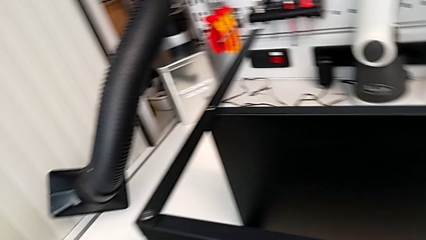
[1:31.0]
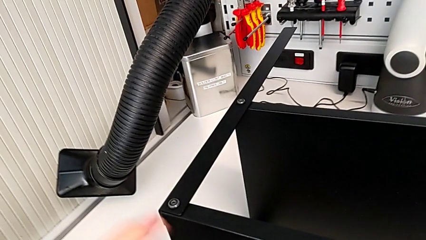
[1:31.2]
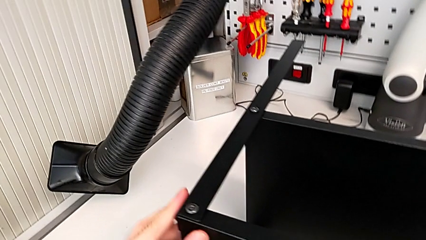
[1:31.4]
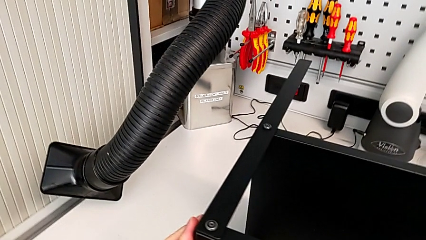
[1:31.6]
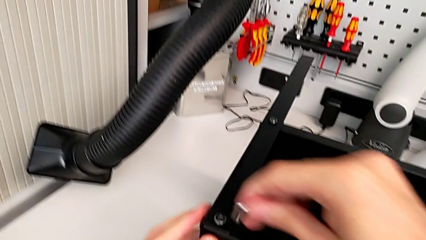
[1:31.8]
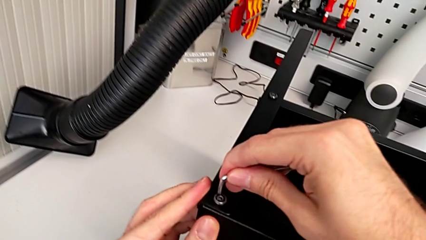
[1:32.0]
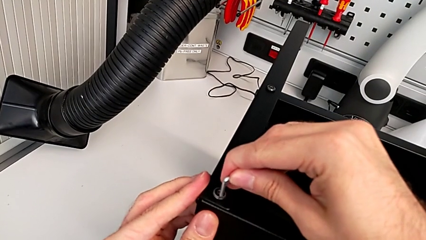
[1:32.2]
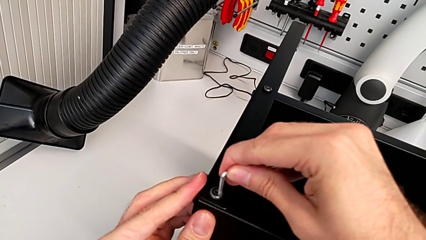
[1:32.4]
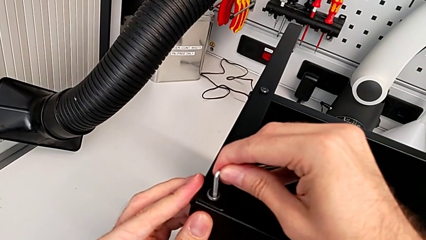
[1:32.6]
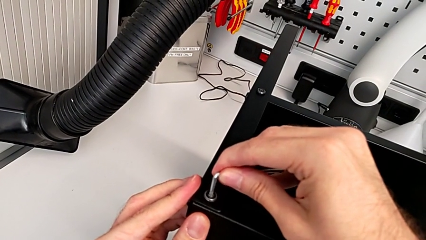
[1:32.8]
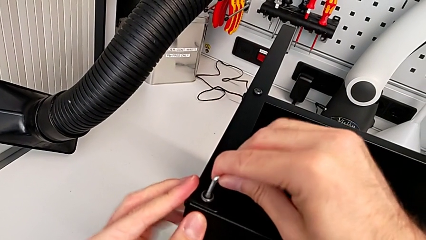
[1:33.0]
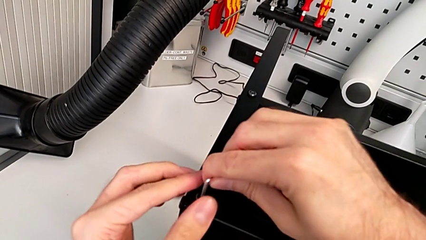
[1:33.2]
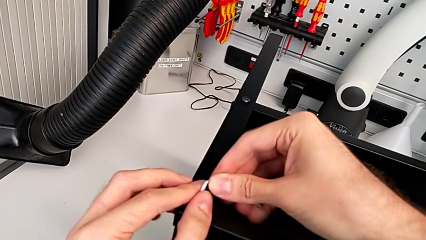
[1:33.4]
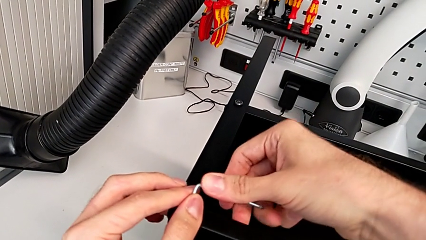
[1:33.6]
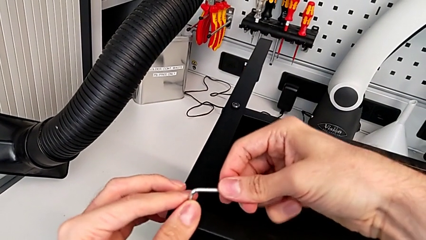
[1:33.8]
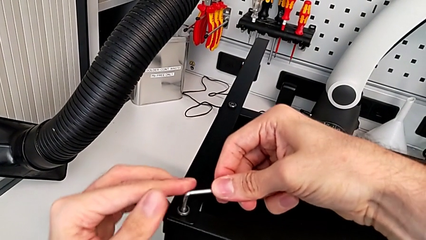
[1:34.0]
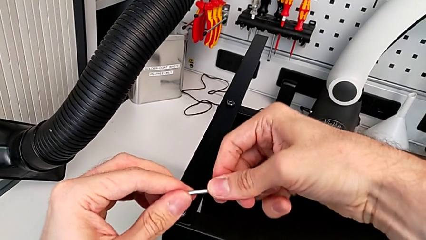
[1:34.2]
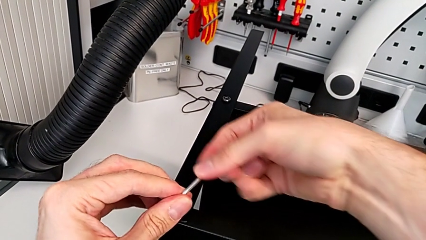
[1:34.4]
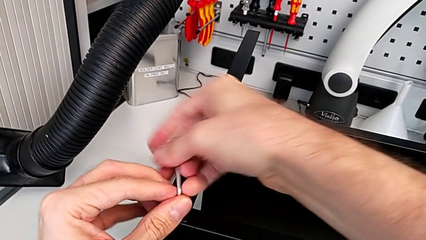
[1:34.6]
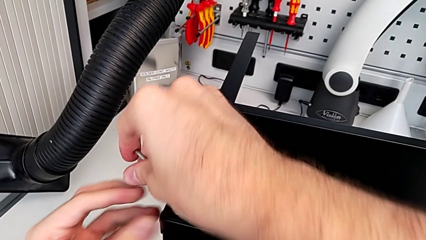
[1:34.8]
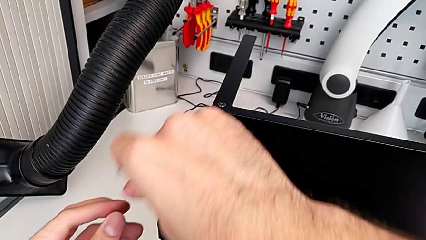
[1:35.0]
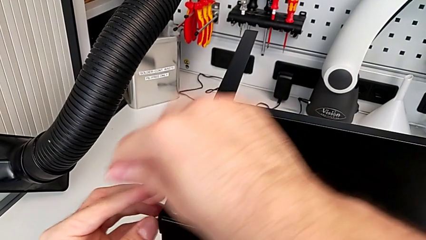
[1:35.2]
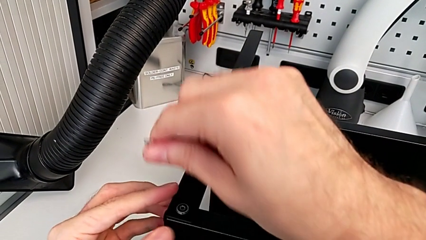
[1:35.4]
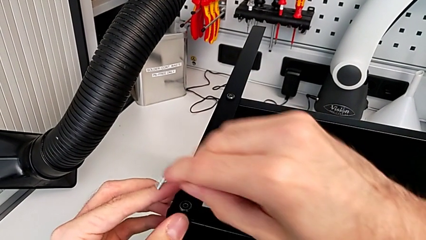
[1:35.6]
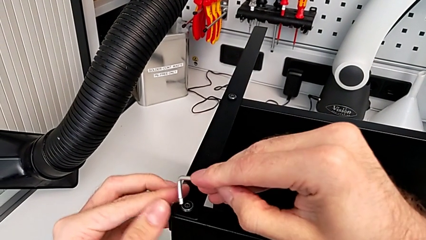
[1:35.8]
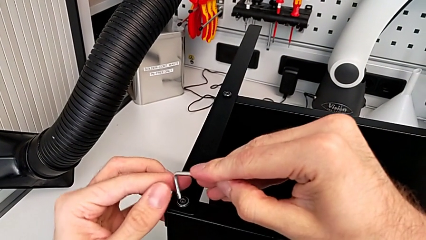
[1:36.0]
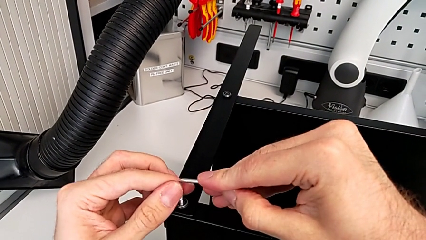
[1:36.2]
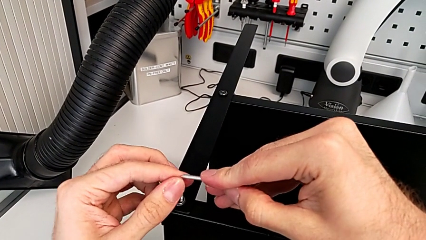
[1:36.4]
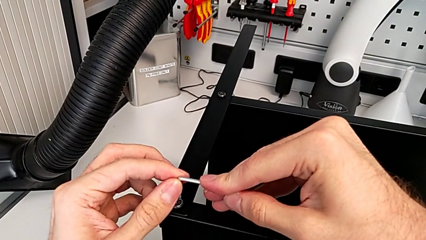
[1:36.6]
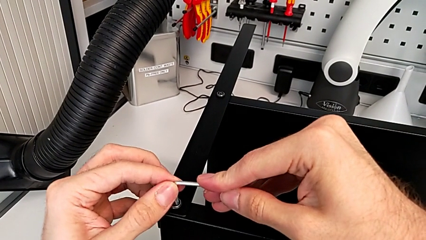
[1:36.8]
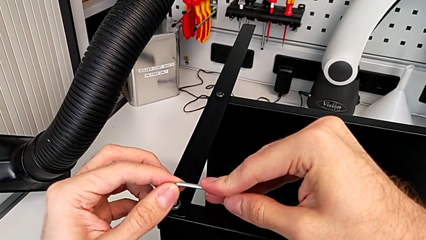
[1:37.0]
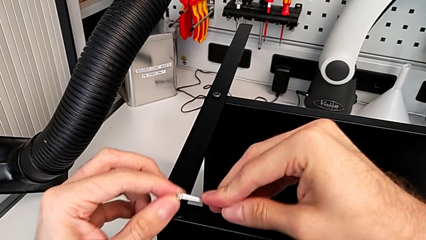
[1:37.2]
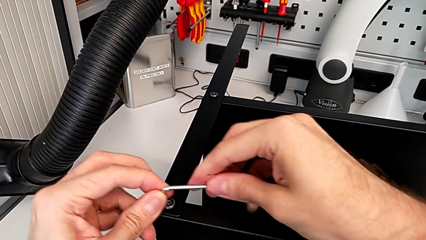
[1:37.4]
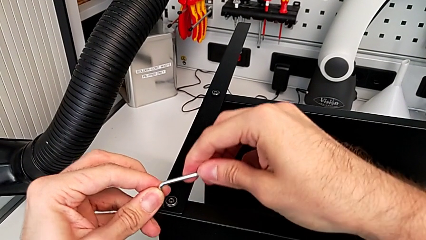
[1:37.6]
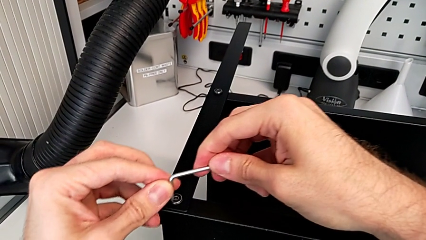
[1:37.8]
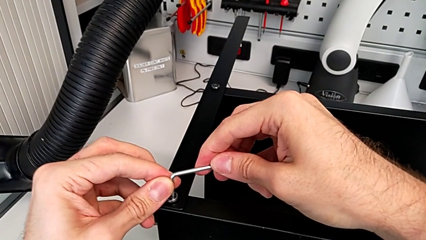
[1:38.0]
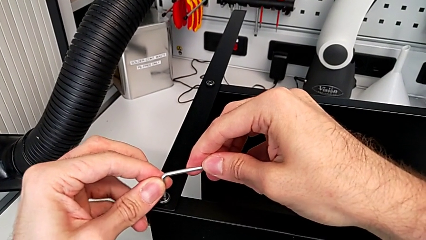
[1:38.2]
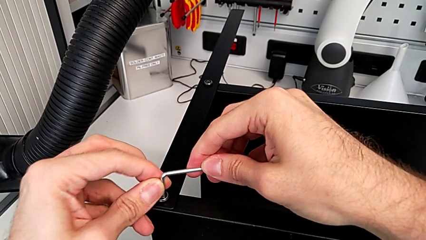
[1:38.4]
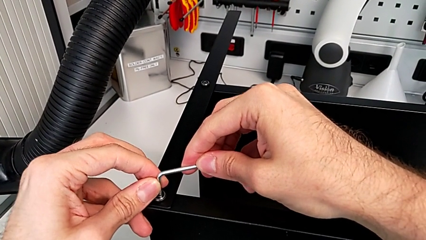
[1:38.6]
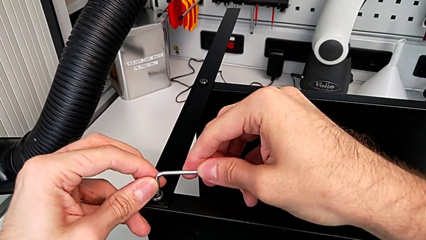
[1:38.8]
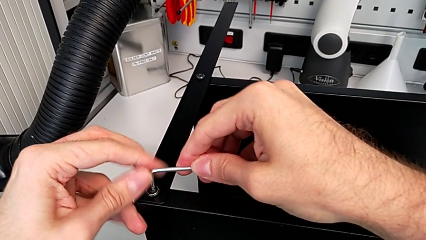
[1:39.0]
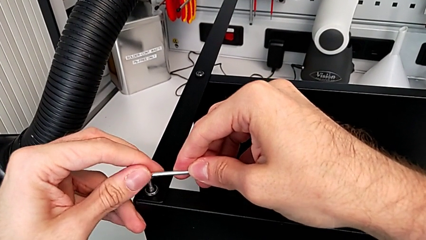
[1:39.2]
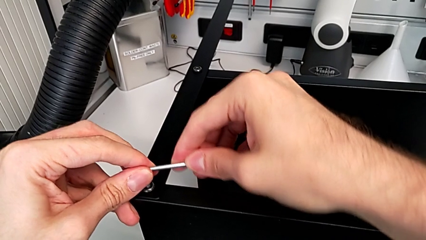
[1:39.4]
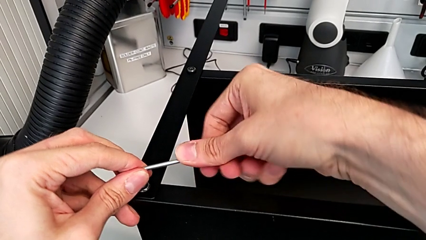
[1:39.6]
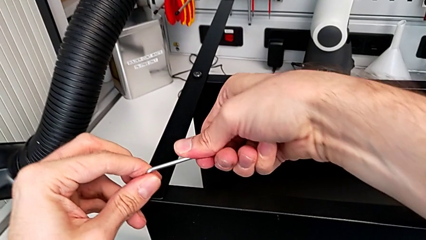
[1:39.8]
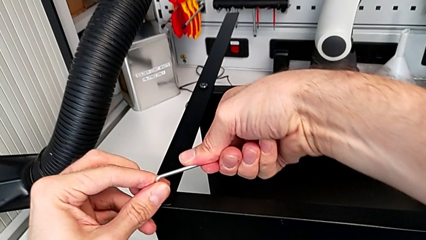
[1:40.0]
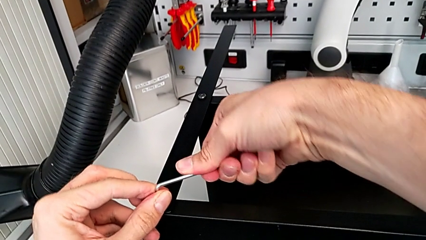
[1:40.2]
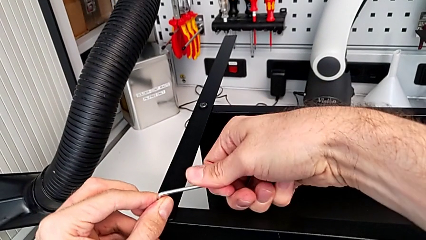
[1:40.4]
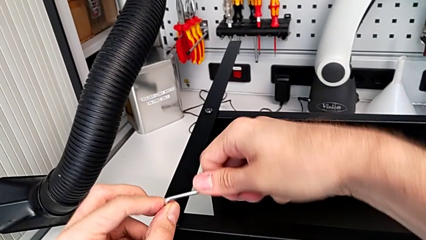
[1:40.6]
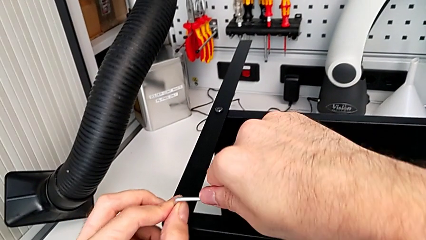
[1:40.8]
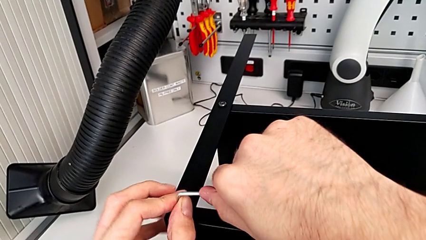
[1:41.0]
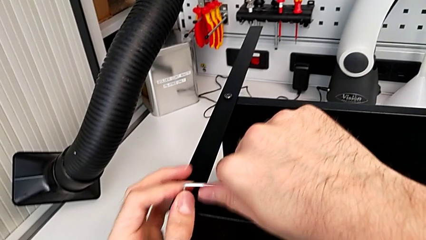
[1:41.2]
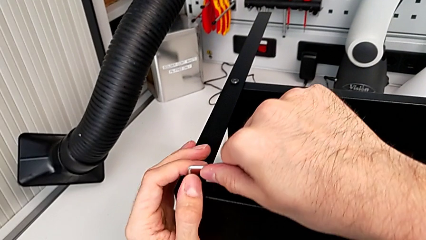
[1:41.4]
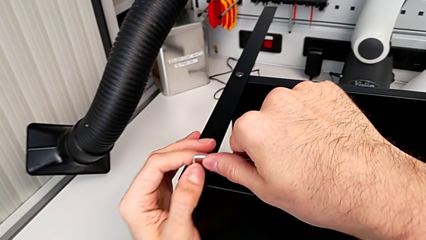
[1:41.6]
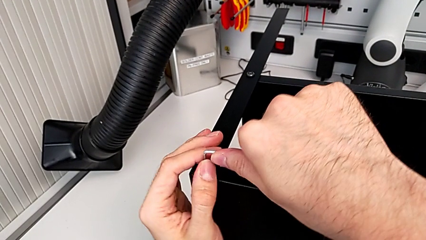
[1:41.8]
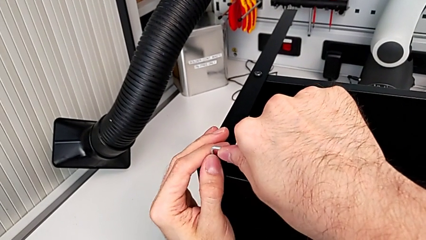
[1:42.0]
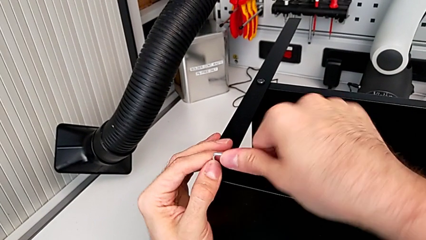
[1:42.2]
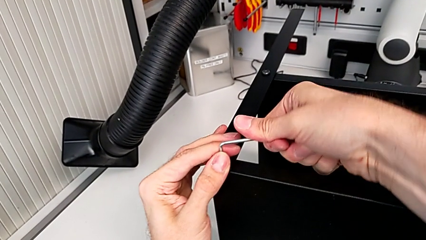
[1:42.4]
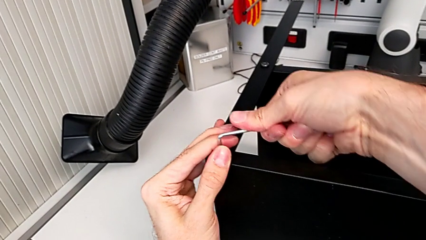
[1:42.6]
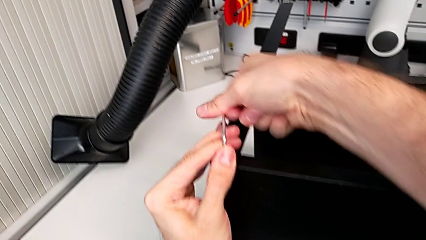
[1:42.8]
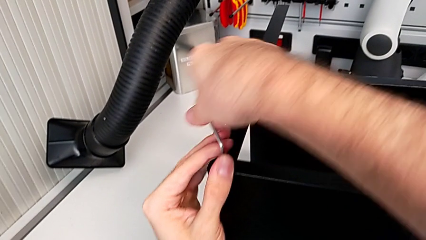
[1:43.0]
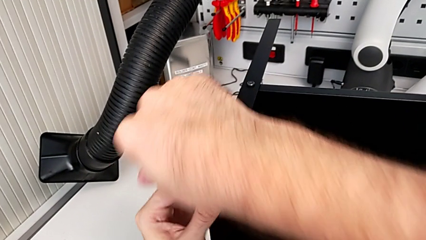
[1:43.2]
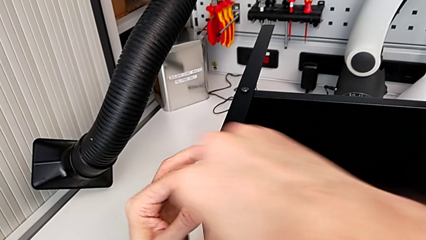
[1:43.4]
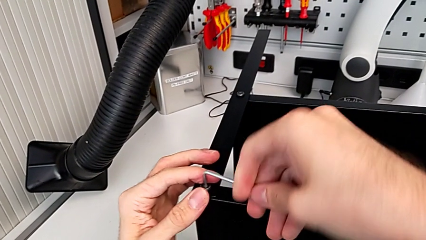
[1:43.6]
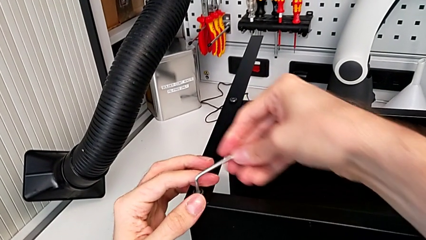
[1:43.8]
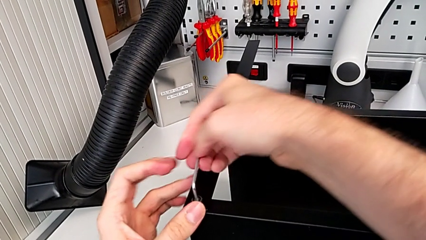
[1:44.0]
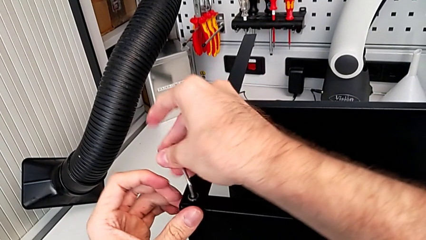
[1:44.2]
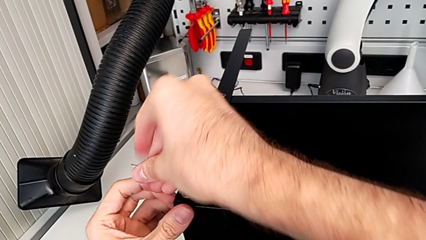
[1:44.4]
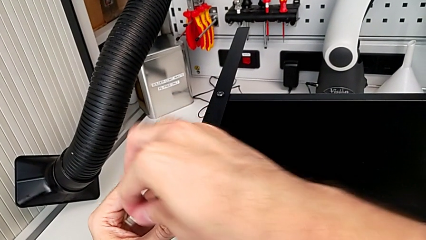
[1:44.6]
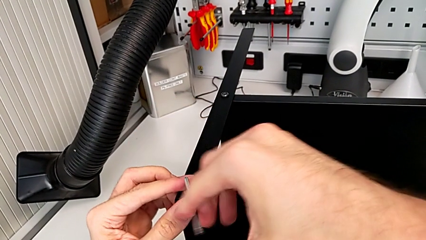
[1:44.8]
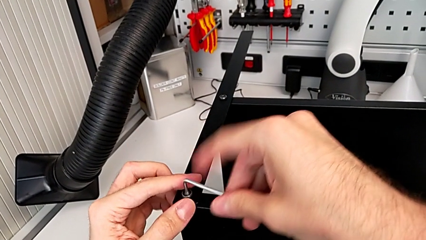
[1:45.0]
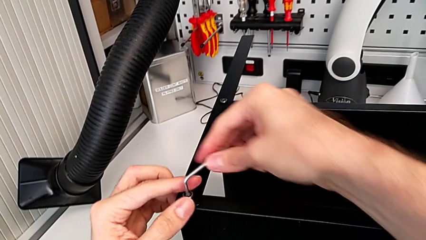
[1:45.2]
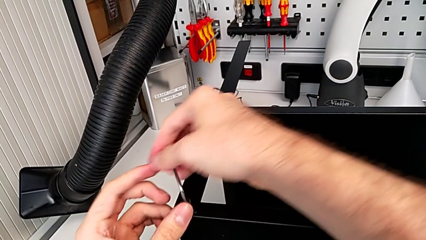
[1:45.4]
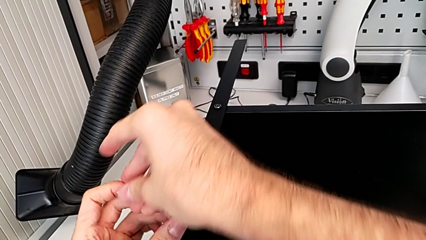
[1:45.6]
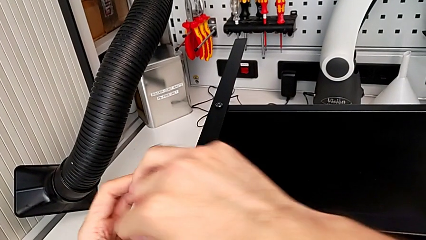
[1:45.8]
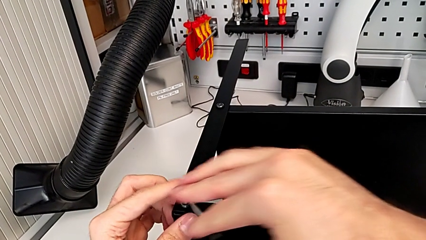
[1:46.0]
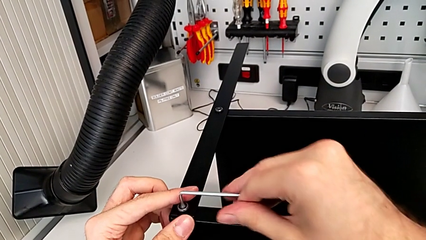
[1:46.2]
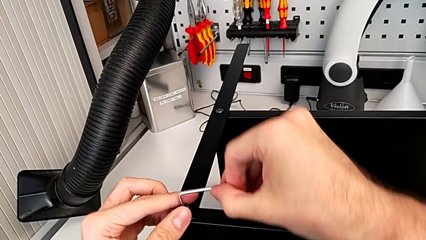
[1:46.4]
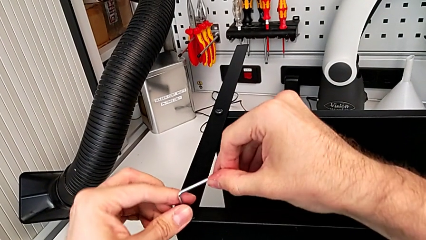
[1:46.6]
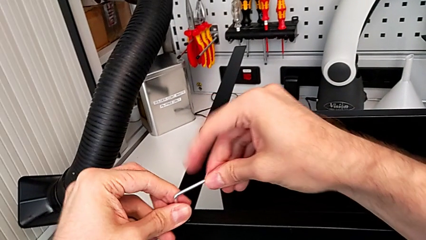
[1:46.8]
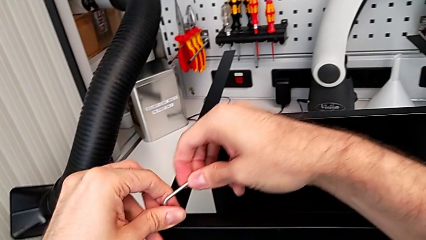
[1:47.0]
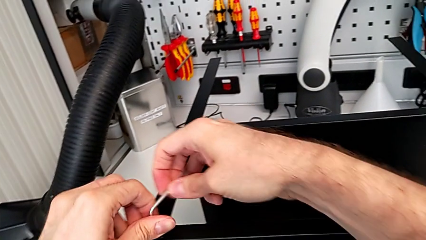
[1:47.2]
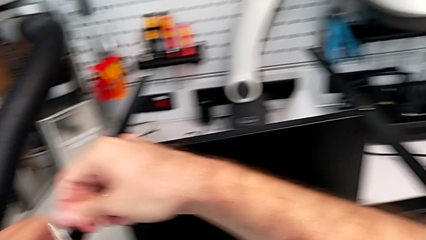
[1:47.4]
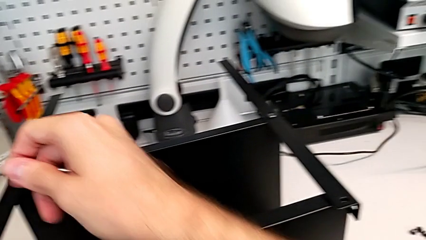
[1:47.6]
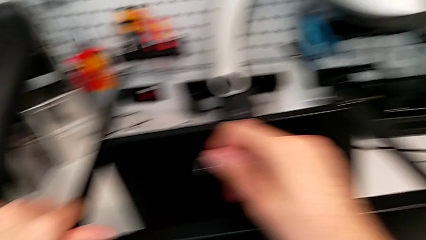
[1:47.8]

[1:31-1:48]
The camera wearer is unscrewing the last hex socket head from the top table. They insert the Allen wrench, unscrew the hex socket head, withdraw the Allen wrench, insert the Allen wrench, unscrew the hex socket head and withdraw the Allen wrench.
